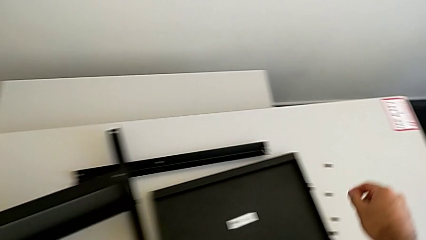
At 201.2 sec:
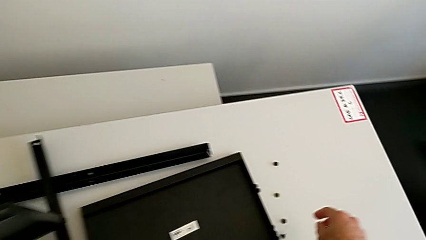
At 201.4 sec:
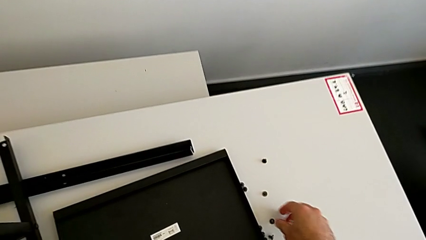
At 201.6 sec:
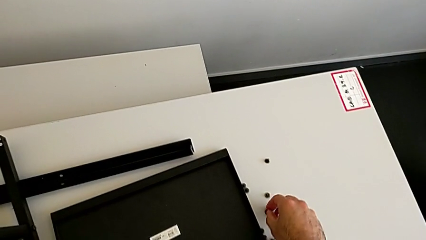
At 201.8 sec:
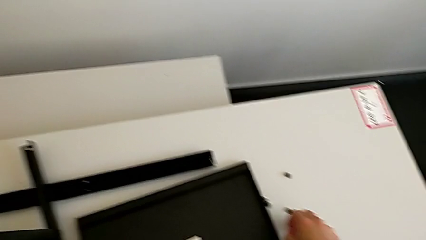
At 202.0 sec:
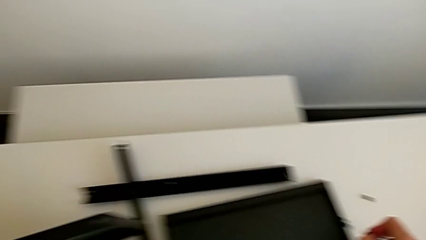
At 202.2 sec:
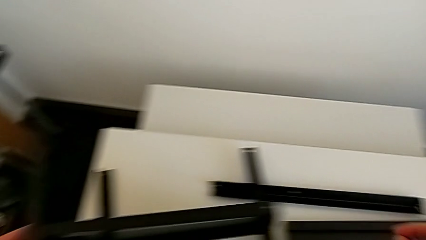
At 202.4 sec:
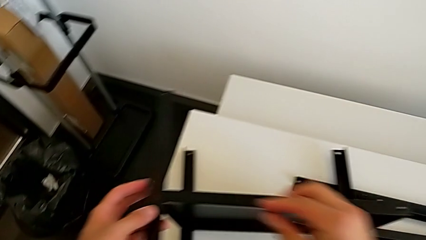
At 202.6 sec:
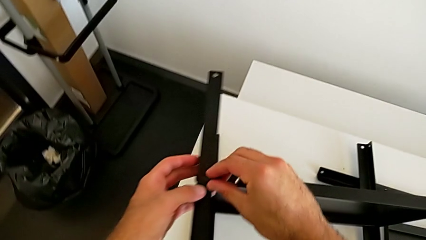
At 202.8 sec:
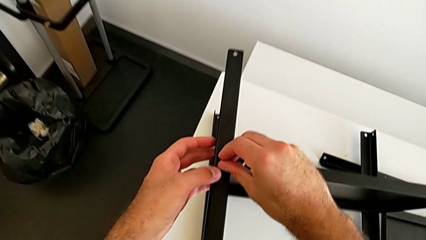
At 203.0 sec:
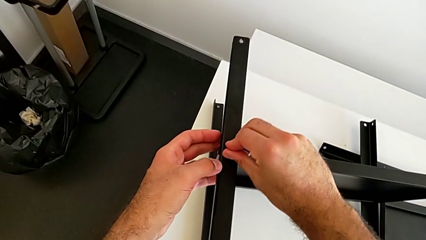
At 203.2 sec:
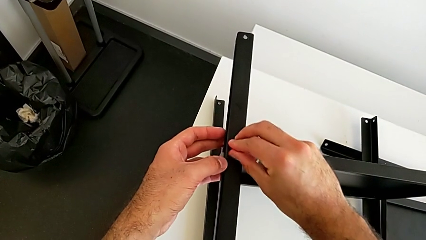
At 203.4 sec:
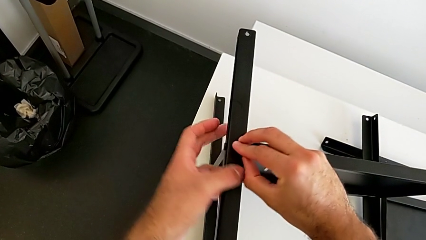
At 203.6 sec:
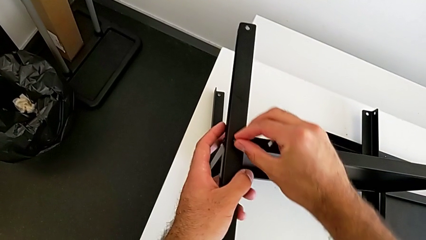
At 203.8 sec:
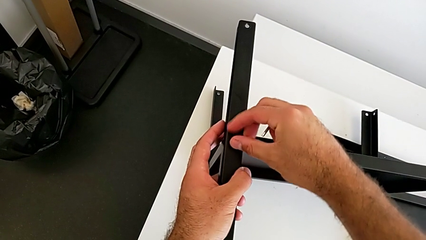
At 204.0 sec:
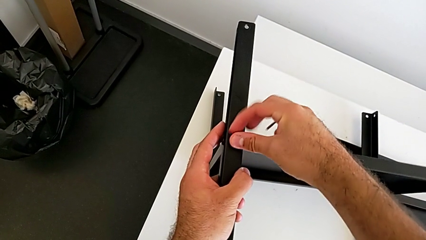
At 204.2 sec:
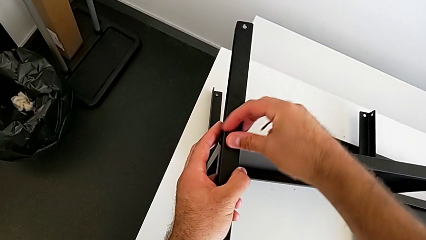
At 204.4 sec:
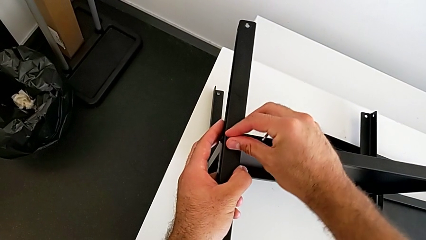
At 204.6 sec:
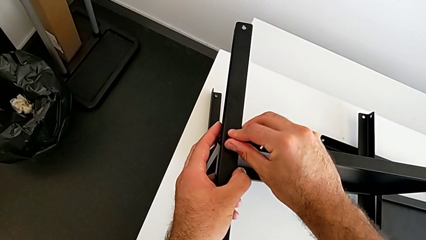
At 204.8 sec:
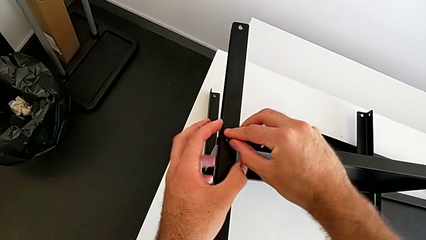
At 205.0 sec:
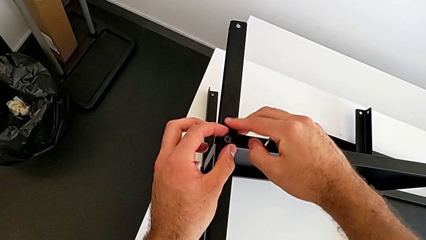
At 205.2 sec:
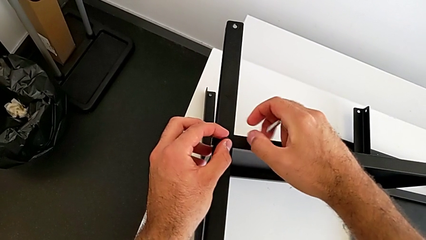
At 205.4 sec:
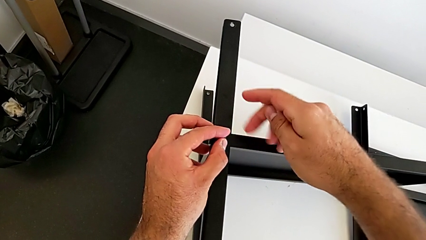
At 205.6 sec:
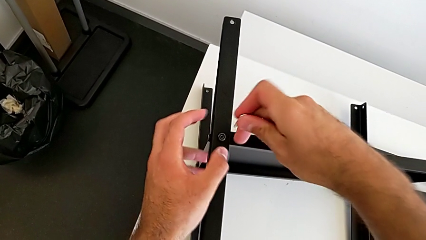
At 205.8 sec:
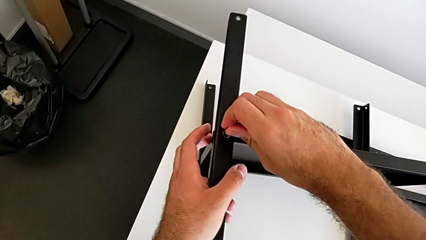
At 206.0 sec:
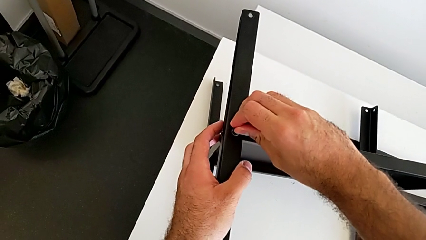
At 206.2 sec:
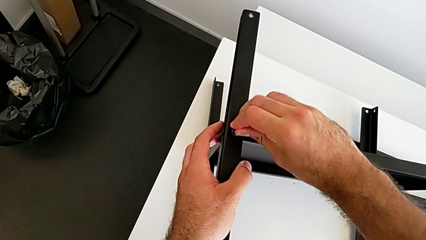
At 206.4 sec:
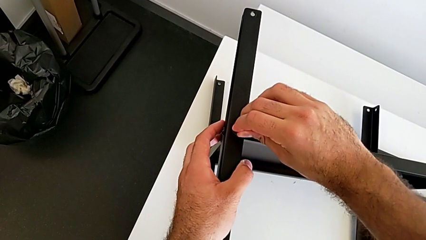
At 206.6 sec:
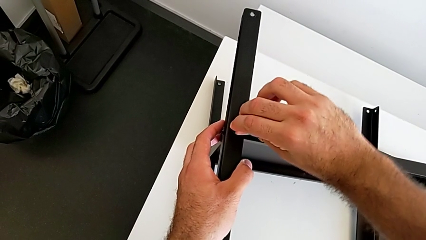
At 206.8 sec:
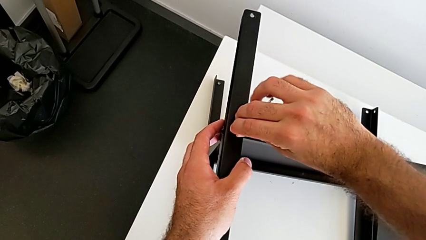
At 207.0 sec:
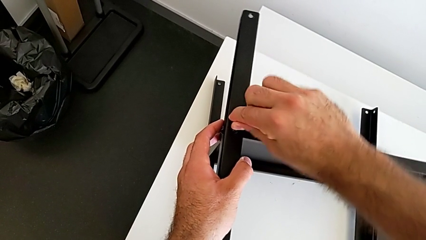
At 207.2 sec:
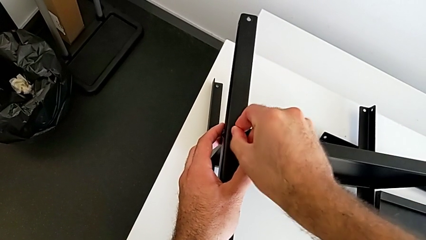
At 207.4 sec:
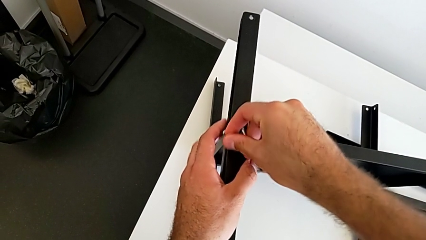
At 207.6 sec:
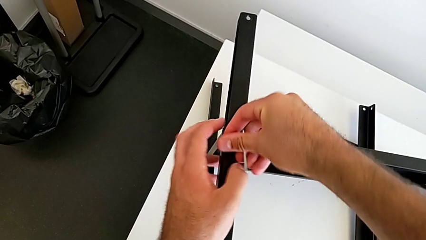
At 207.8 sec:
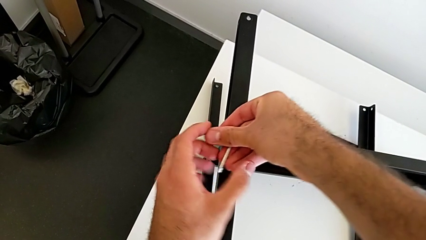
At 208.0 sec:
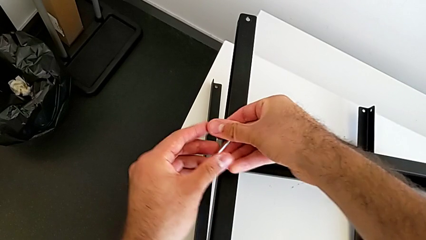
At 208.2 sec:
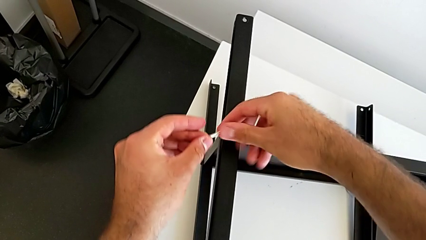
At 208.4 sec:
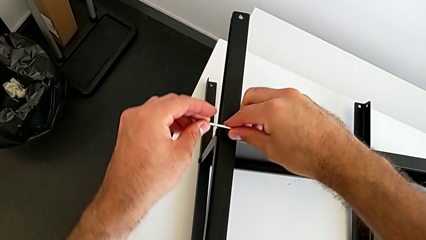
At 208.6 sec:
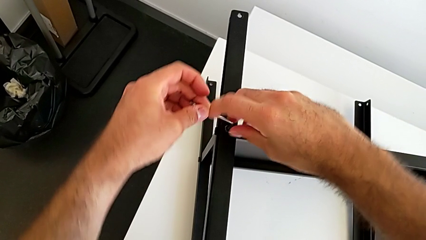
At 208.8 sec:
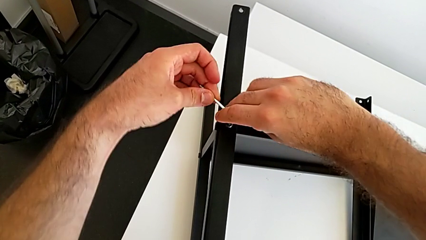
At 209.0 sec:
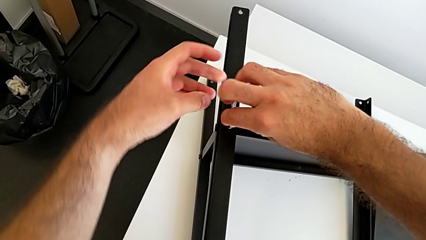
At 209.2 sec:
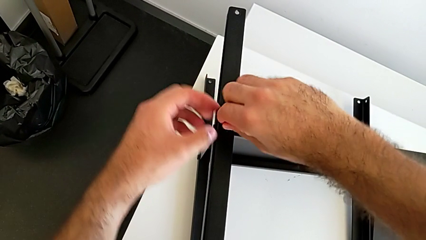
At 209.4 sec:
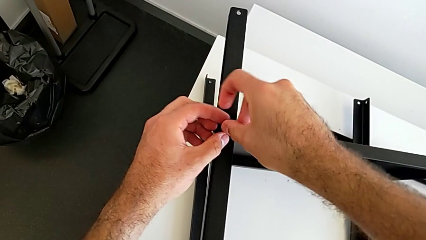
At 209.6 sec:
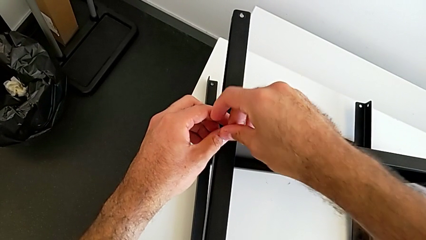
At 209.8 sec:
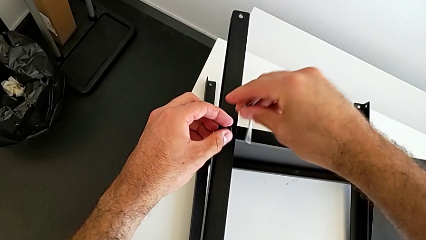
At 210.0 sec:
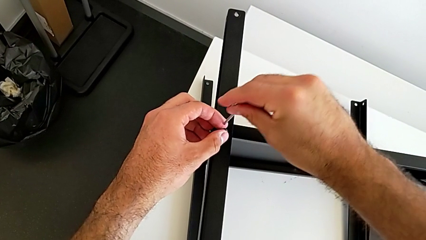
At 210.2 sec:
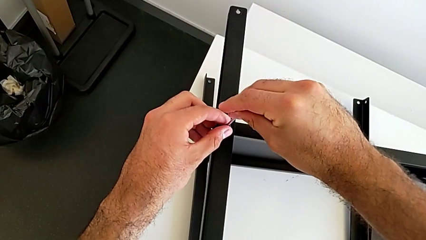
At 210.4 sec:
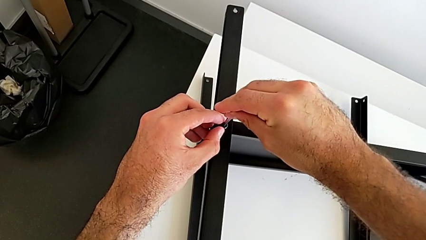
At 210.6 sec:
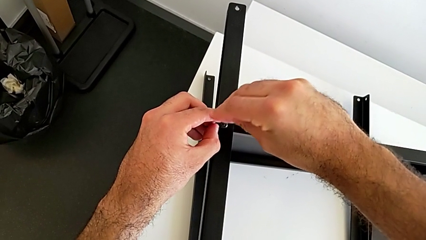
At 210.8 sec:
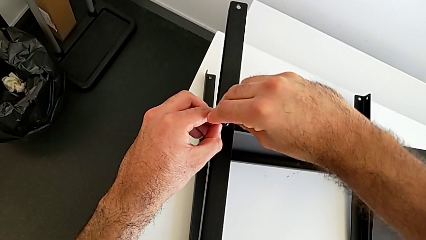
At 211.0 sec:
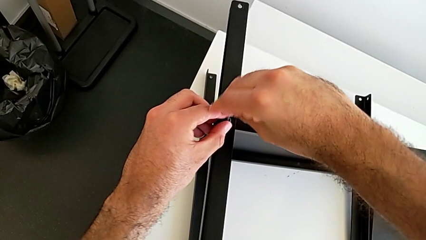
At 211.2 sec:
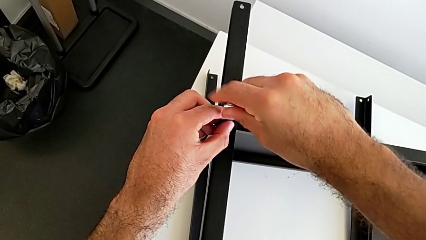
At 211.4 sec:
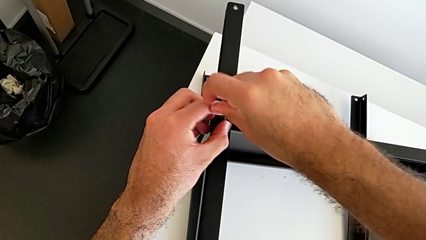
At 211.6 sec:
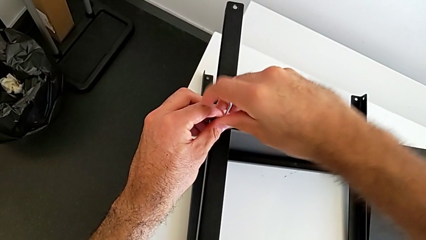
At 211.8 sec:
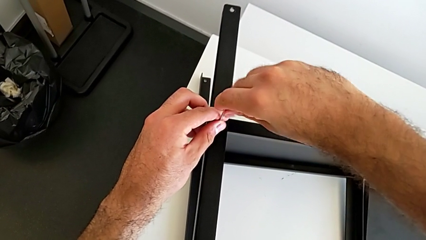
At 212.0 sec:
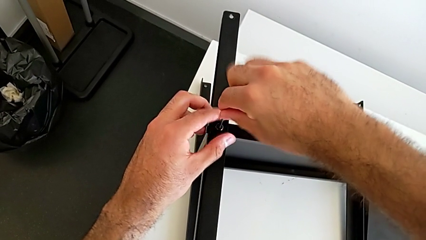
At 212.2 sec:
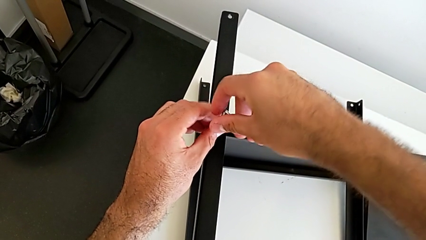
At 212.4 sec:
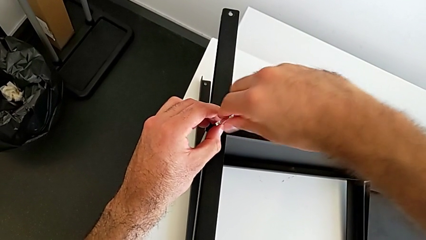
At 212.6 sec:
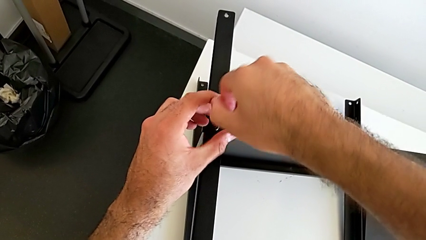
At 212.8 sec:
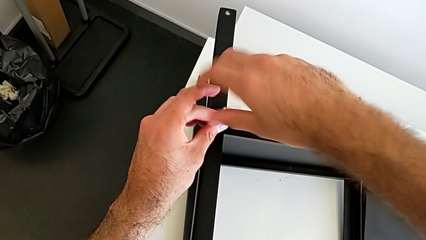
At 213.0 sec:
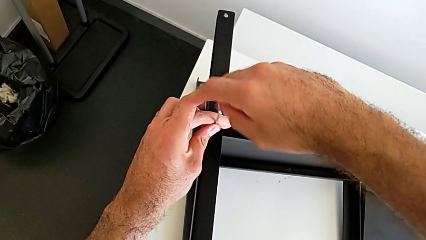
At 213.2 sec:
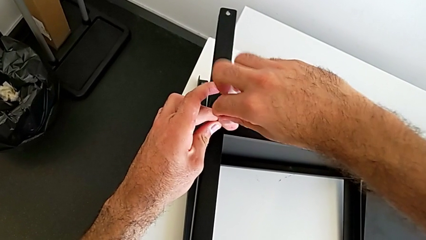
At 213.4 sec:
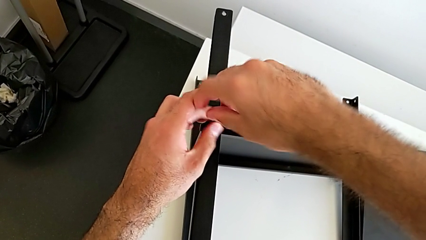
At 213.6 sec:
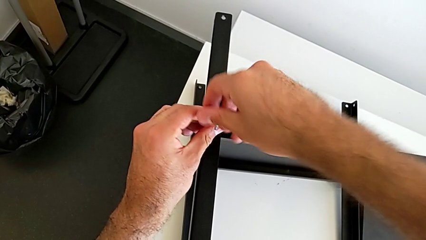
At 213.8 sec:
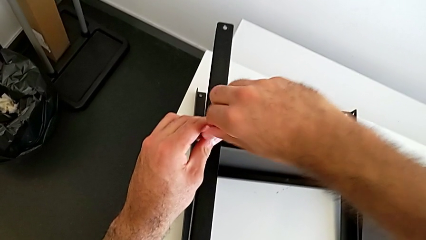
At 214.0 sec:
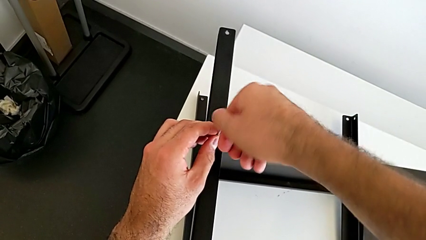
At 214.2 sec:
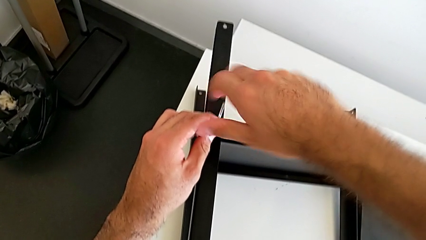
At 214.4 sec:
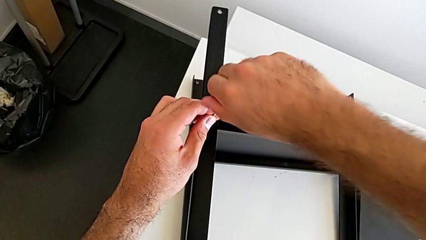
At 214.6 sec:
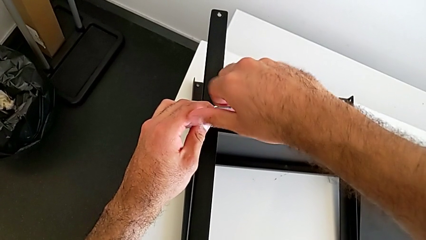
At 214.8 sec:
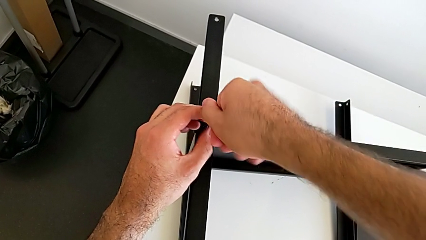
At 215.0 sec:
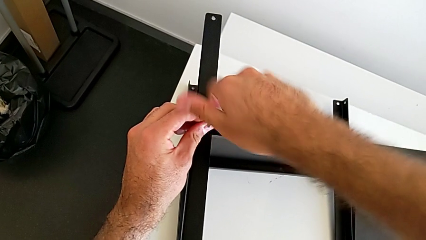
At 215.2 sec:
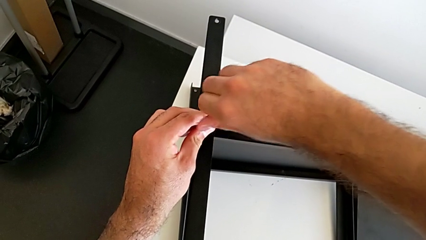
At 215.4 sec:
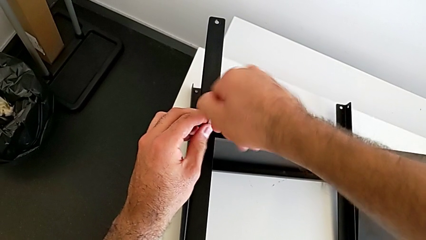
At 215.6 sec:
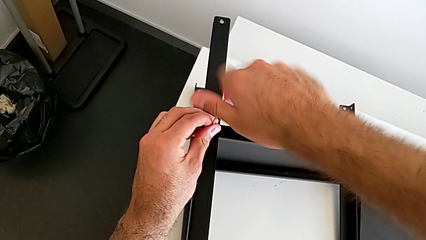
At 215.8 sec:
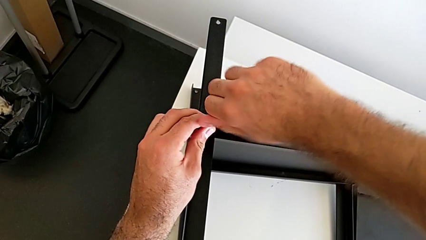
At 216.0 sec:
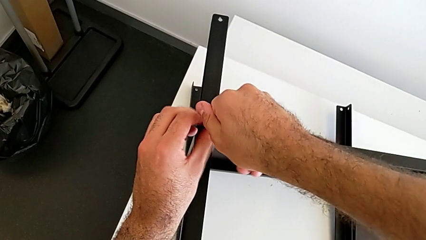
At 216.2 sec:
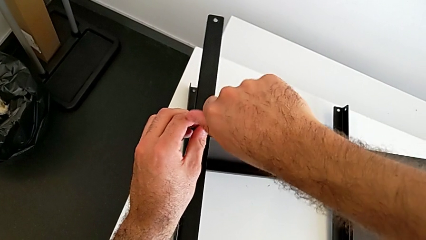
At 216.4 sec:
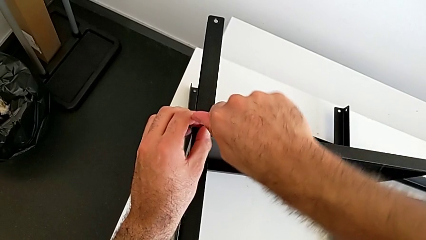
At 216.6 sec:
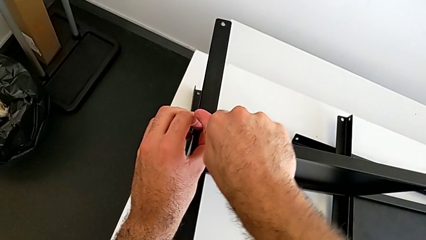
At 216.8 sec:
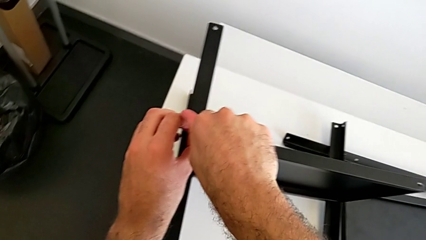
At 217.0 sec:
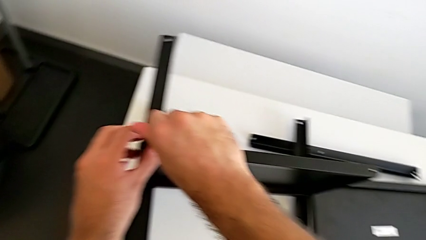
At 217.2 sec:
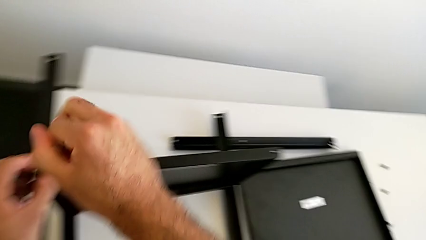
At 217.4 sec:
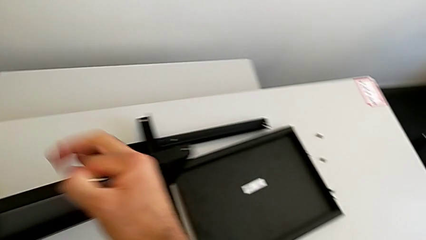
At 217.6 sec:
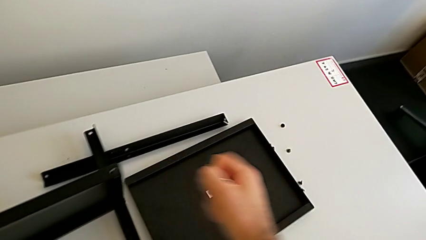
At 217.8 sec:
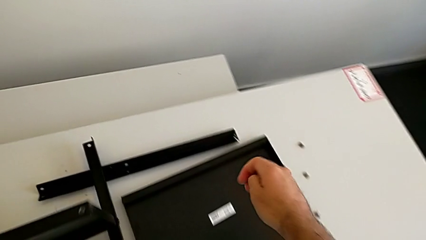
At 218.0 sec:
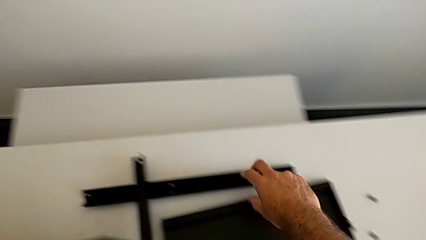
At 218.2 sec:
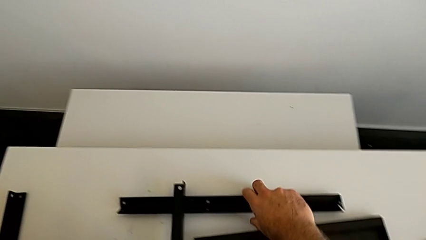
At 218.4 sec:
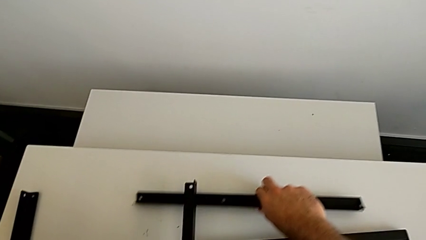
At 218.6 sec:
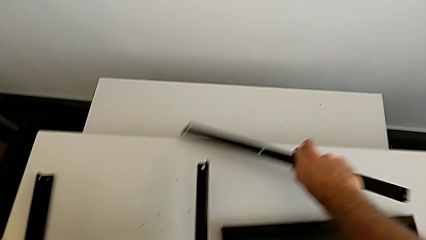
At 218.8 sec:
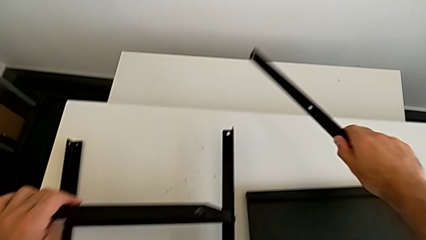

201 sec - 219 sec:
The camera wearer is screwing the first leg onto the tray. They grab the hex socket head, insert it, insert the Allen wrench, screw the hex socket head, withdraw the Allen wrench and grab the fourth leg.
